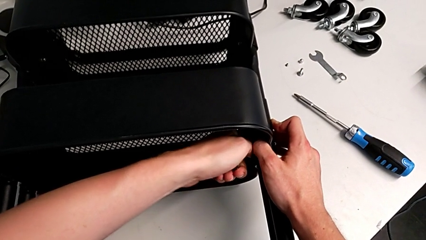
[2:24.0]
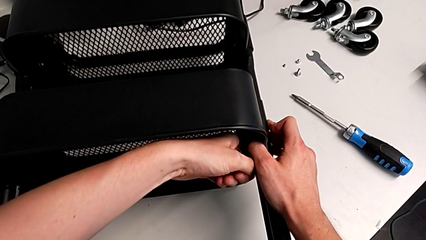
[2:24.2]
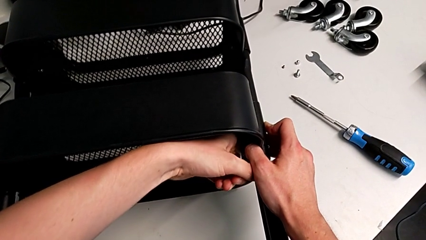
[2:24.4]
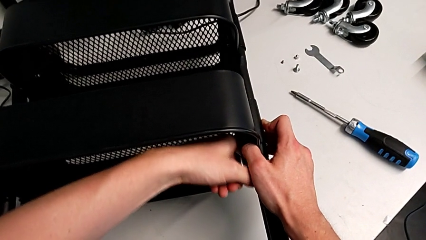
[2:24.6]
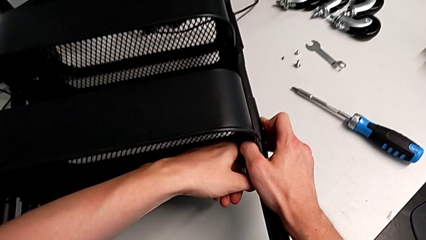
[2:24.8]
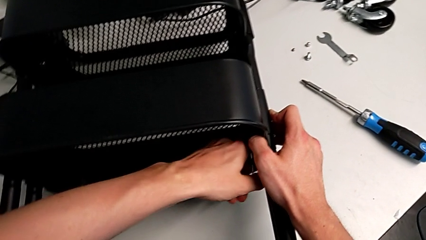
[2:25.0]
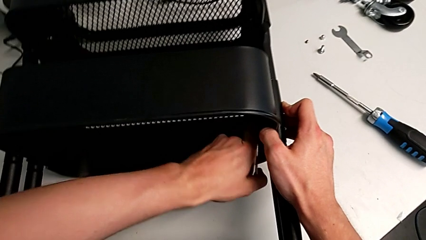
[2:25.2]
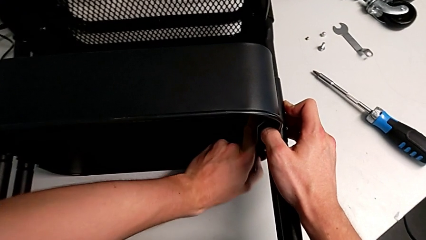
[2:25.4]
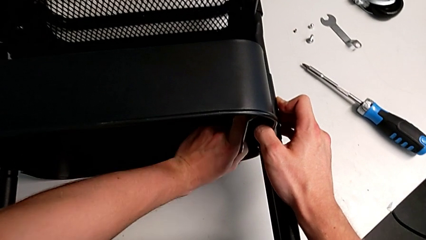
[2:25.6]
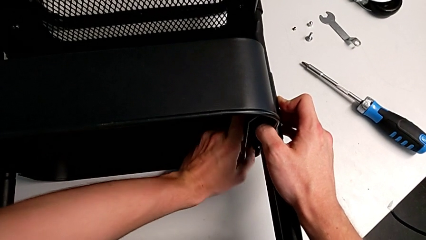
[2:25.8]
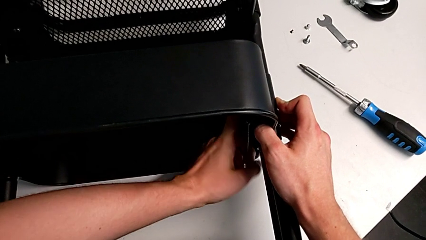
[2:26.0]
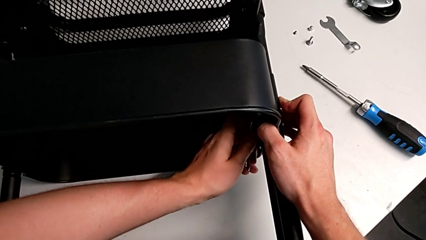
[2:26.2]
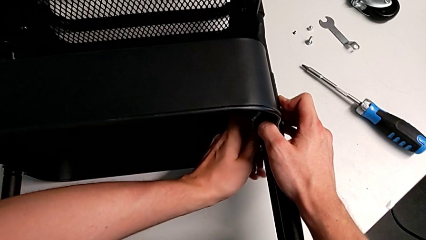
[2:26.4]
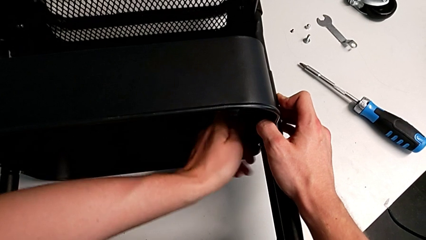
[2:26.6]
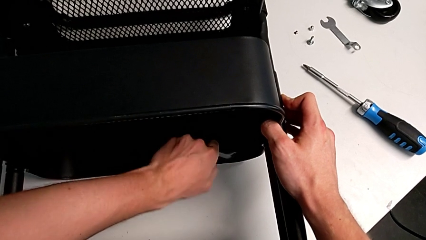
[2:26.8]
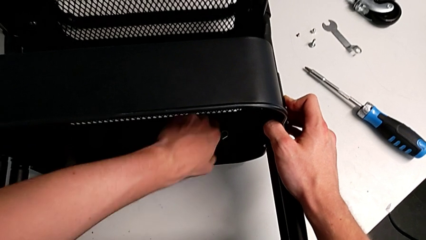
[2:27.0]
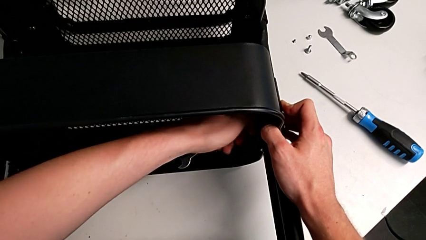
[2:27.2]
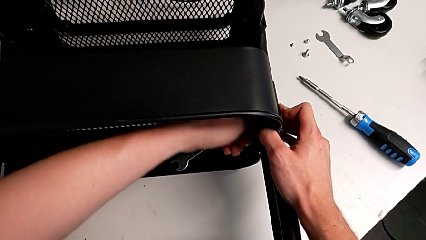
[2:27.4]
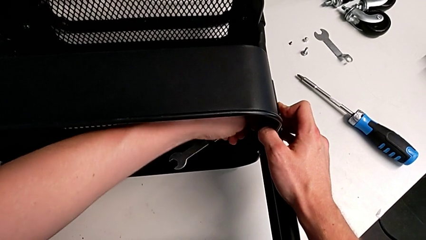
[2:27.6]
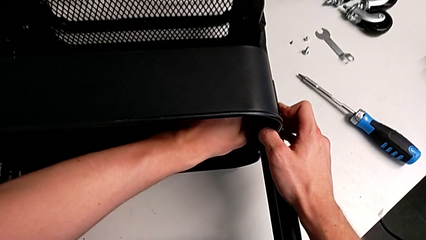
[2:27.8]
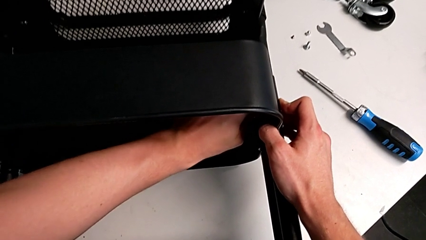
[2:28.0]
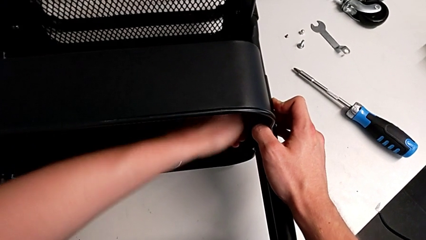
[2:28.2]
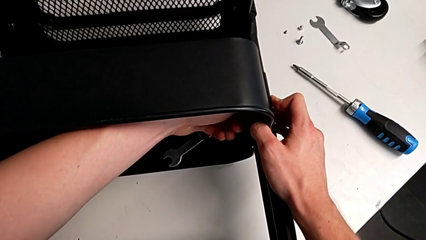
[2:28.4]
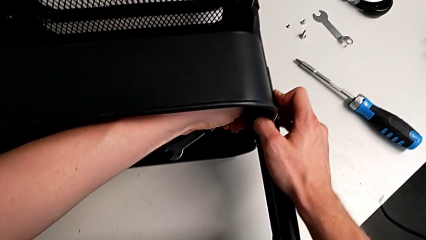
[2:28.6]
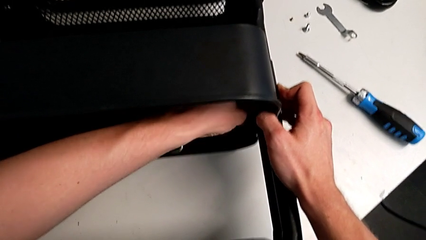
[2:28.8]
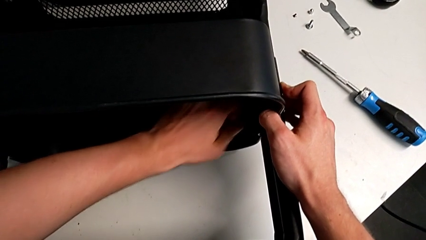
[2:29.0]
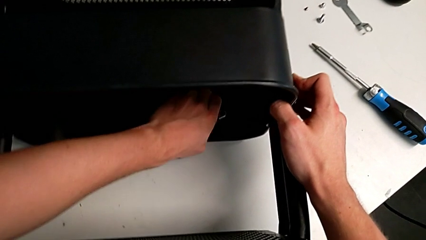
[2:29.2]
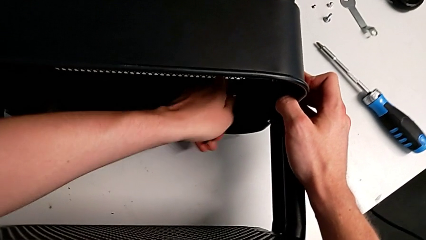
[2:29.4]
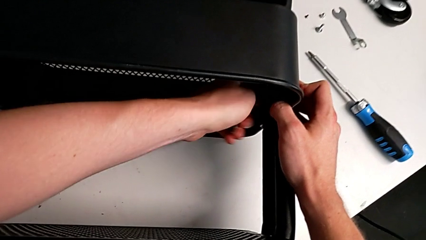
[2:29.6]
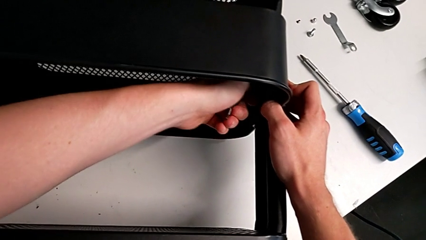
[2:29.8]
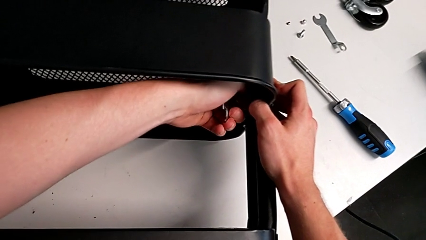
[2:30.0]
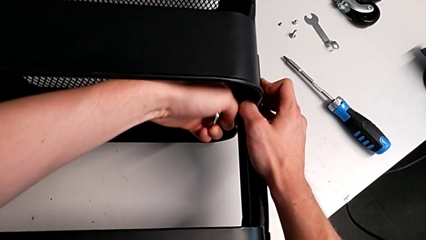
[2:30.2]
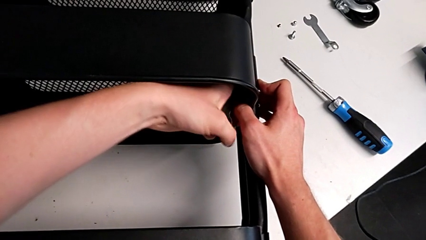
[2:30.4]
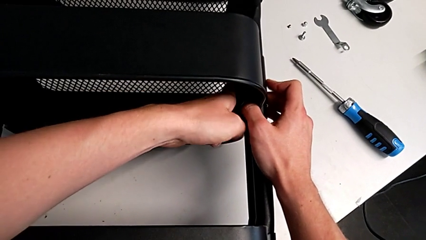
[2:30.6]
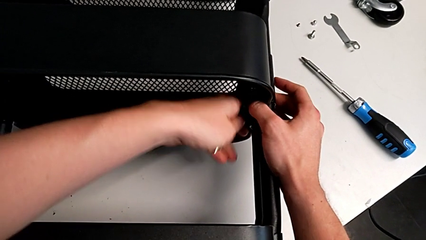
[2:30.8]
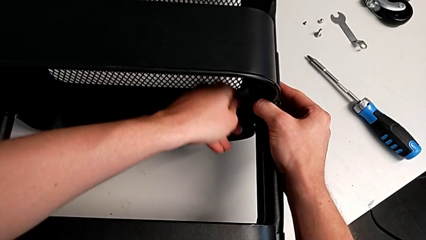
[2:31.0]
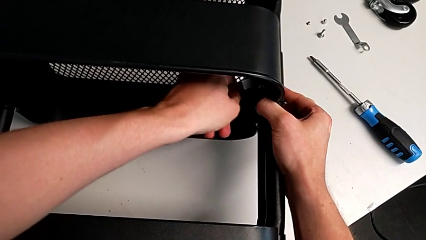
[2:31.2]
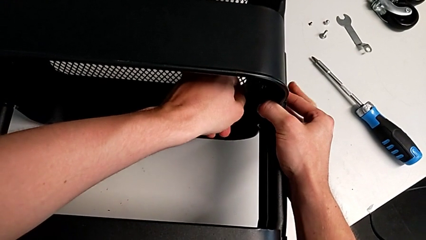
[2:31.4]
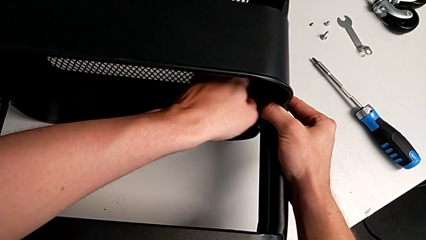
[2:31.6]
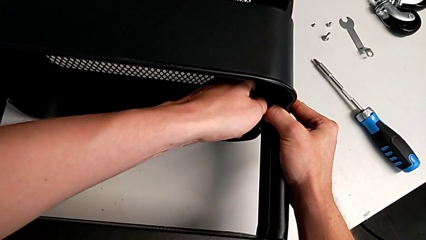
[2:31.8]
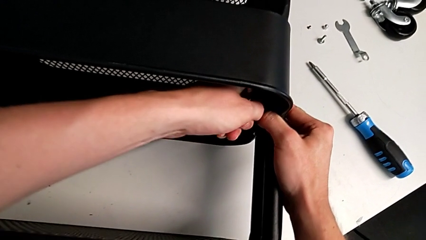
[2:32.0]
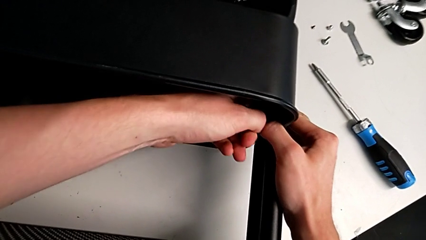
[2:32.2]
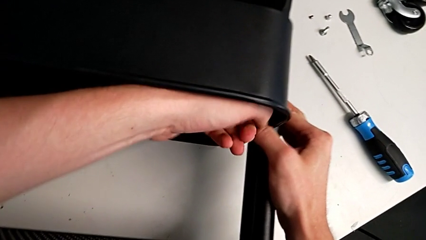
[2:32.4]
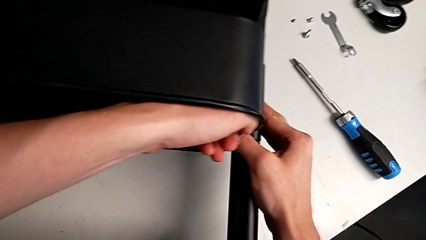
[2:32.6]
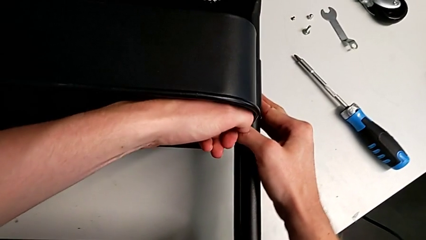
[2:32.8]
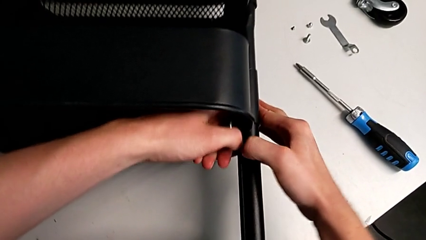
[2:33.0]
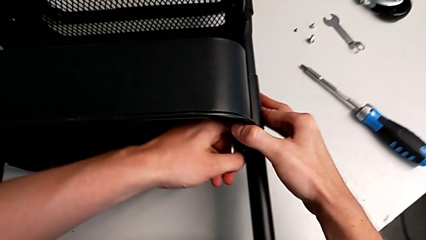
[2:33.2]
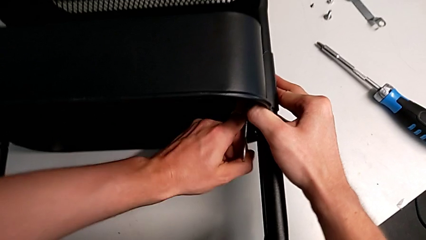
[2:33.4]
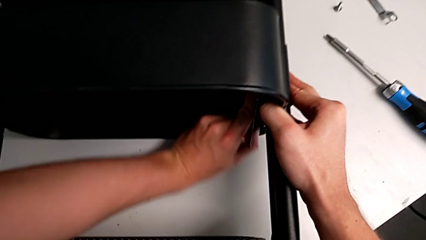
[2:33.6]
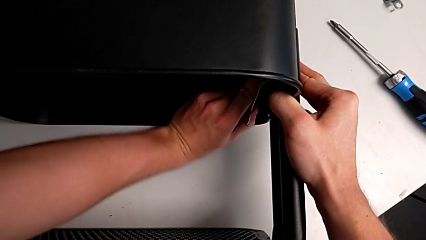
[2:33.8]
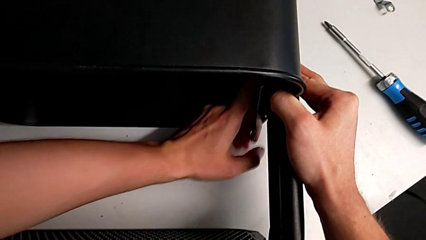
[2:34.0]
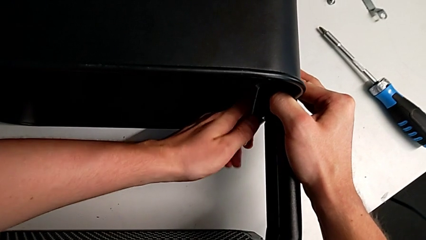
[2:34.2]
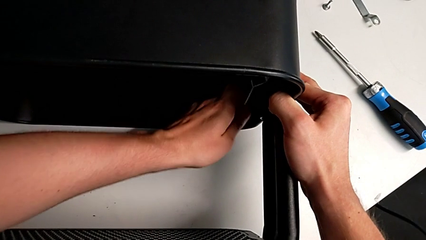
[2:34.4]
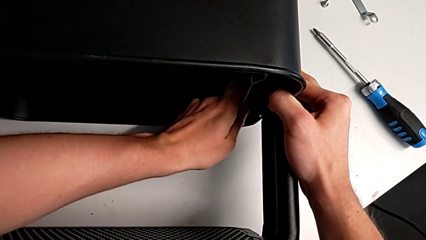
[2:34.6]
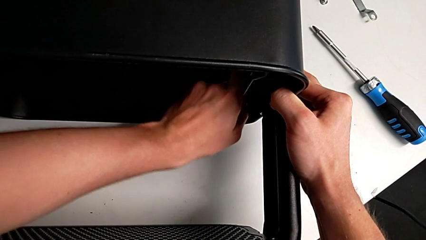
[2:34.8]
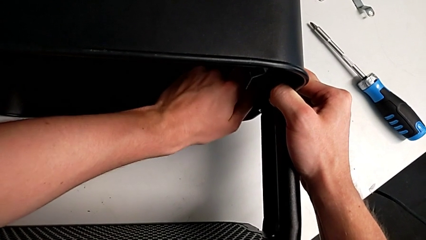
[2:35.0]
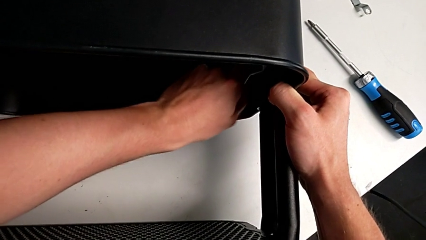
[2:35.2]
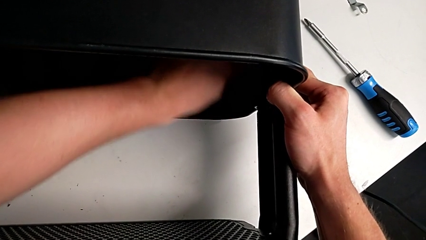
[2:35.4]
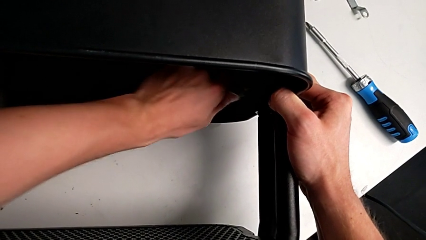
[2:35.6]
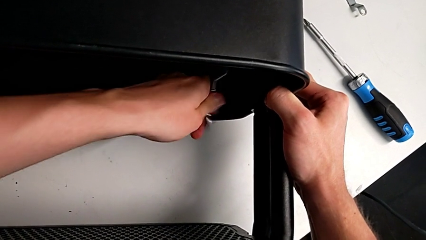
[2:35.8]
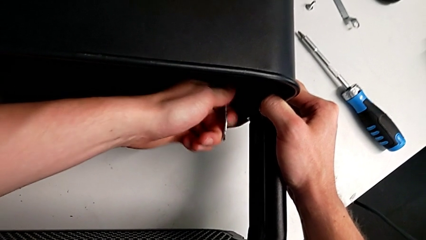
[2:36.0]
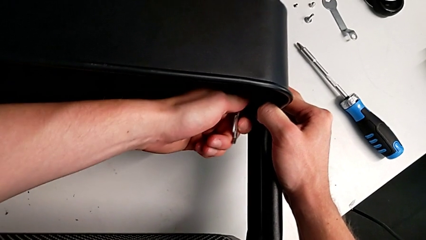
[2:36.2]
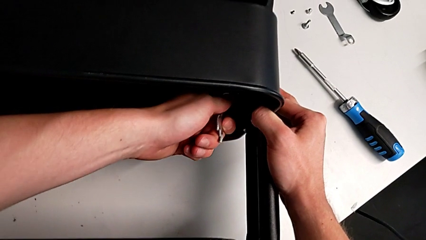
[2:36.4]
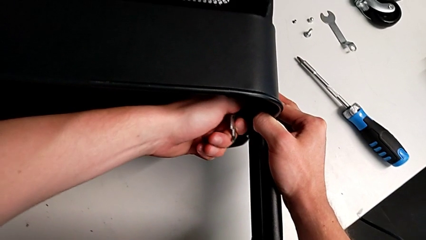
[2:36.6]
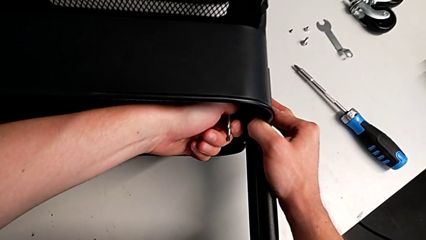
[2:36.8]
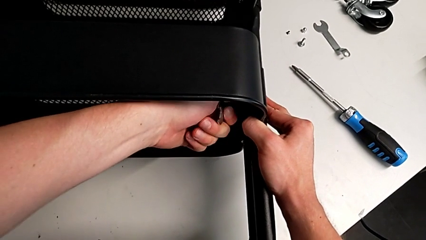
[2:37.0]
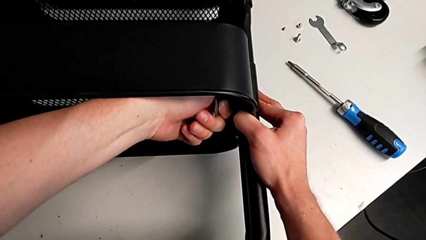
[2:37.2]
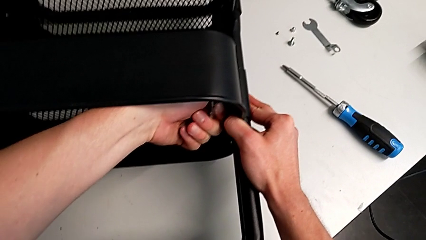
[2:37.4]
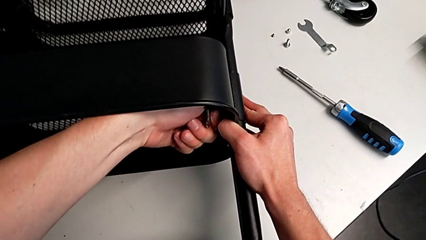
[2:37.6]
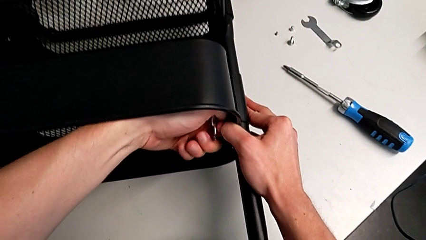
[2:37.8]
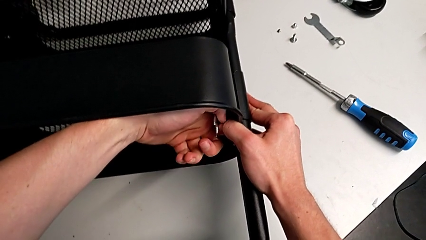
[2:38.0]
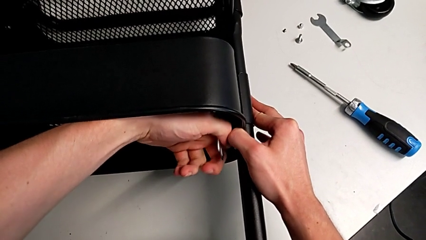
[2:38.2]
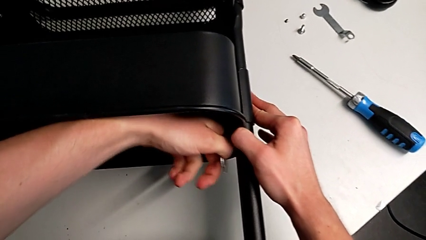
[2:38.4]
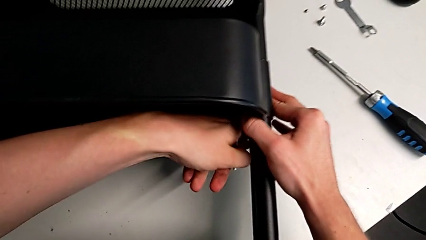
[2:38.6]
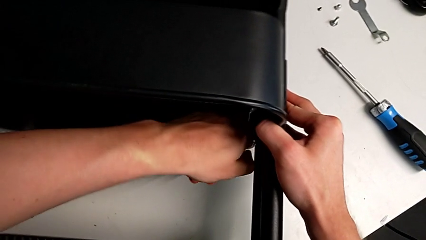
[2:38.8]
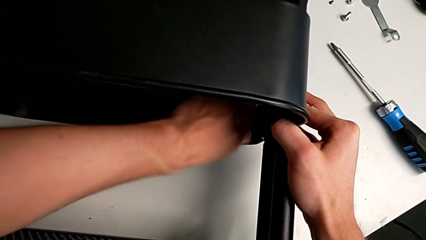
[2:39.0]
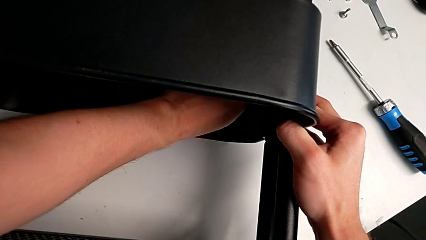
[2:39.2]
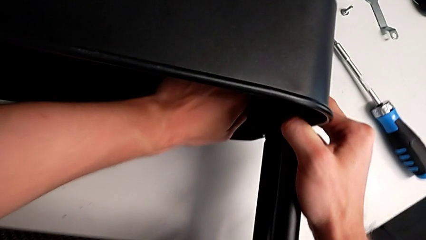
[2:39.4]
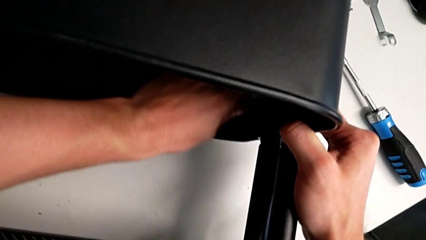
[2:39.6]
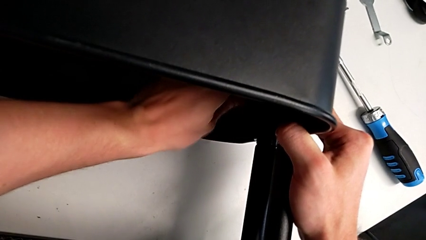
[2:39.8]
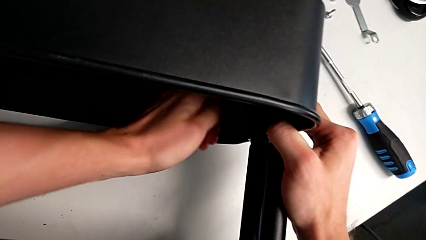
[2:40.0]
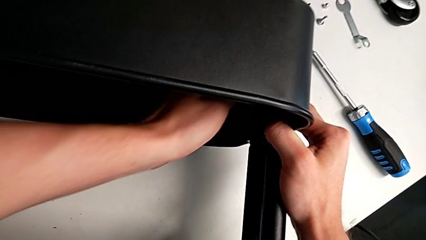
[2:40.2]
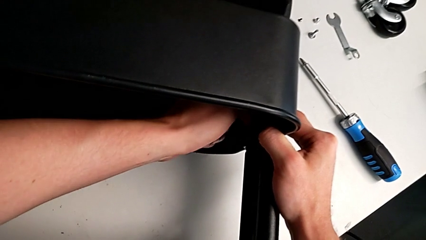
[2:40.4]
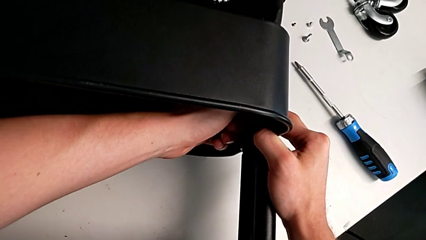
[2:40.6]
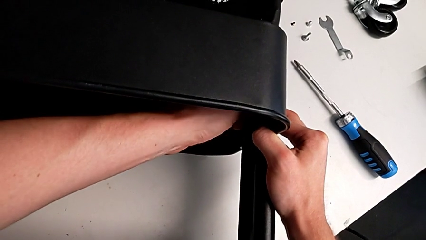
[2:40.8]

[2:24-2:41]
The camera wearer is attempting to unscrew the second screw from the middle tray. They keep unscrewing the screw.
